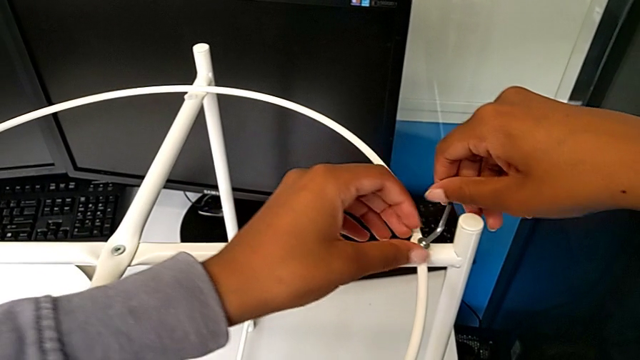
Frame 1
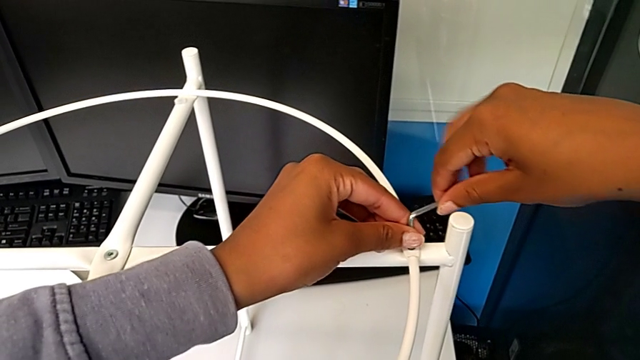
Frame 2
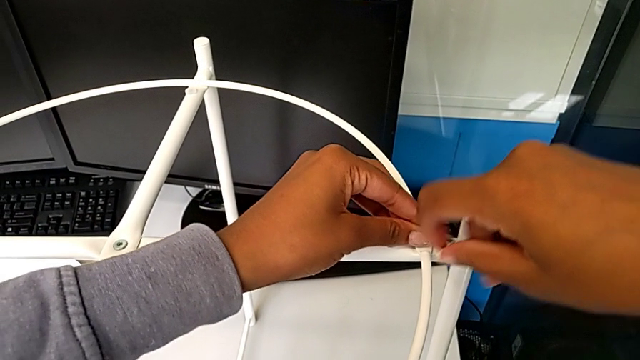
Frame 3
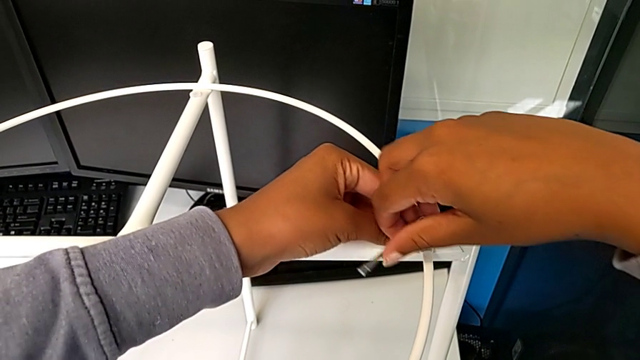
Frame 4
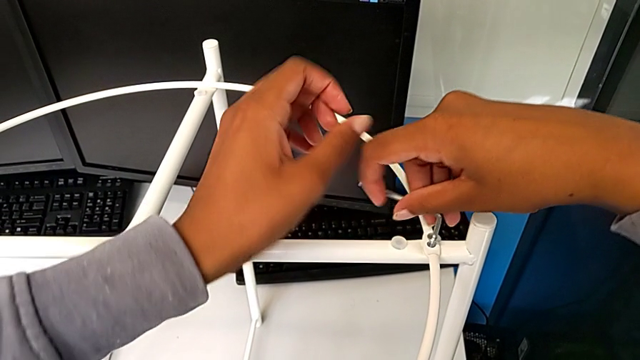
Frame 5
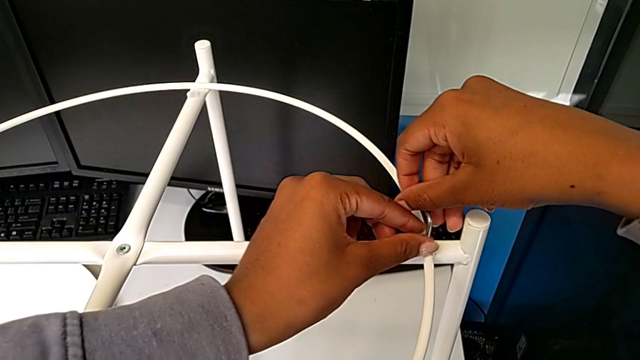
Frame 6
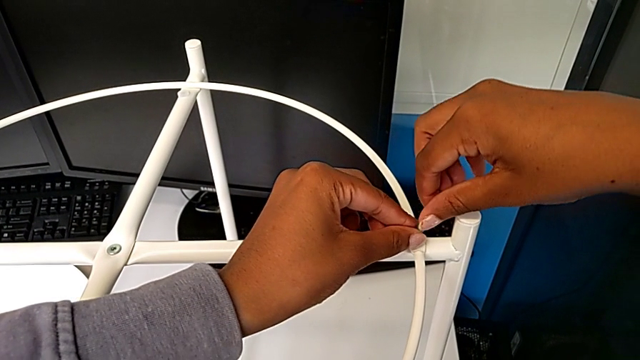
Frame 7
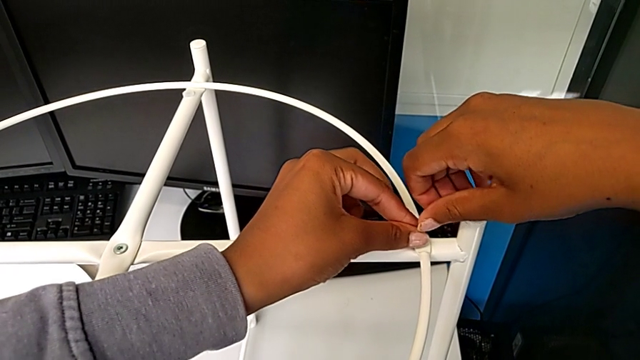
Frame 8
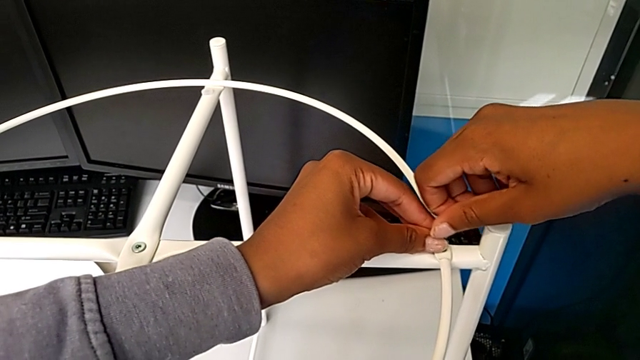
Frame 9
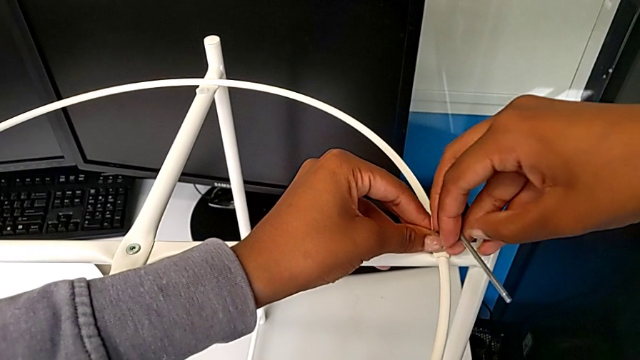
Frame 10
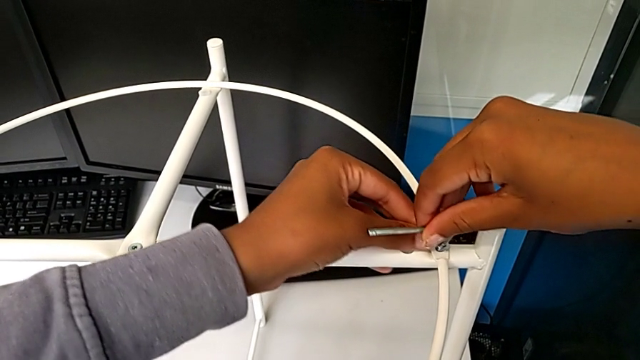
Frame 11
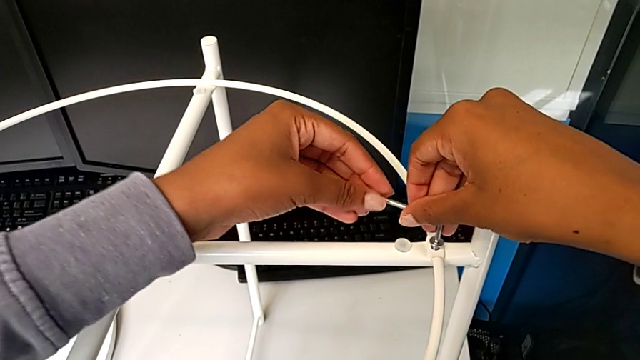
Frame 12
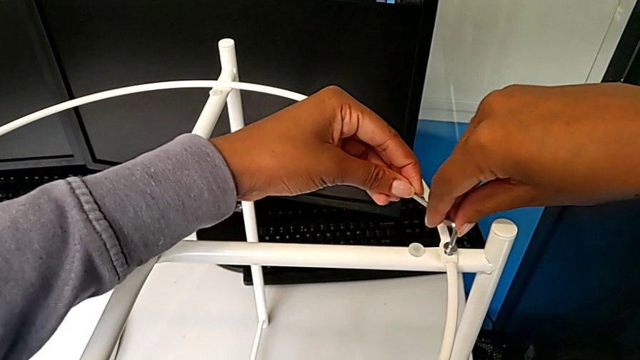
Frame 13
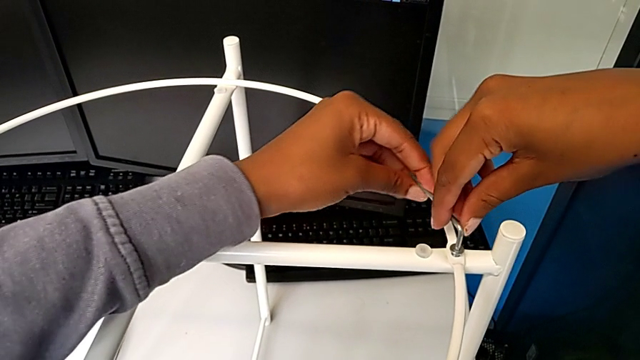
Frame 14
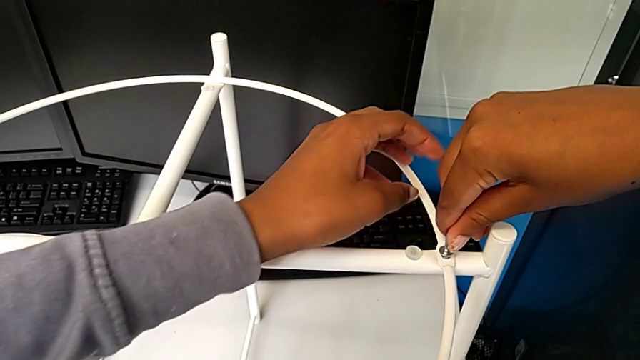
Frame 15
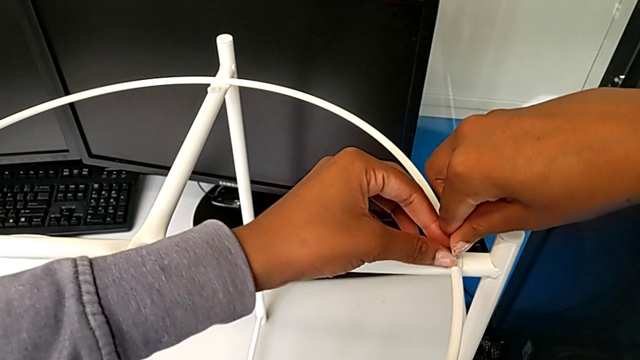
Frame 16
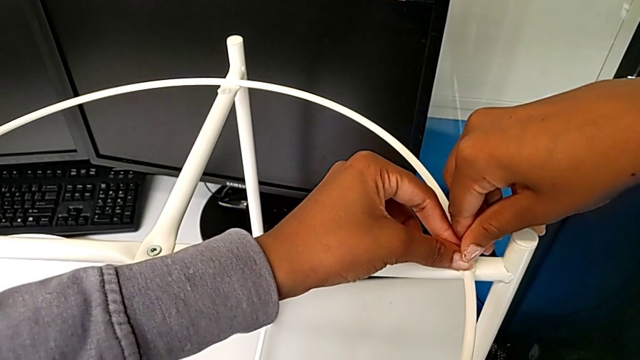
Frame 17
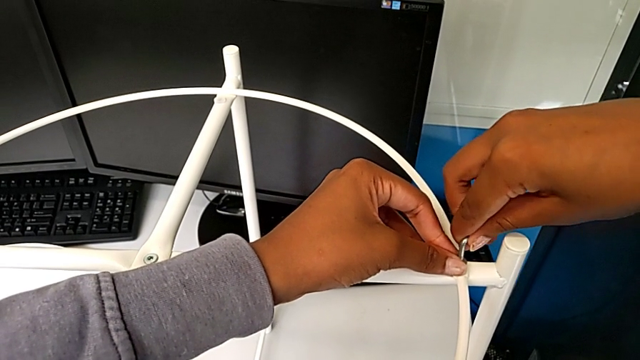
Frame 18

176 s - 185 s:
The camera wearer is assembling the screw into the circle and the legs. They keep screwing the hex socket head.

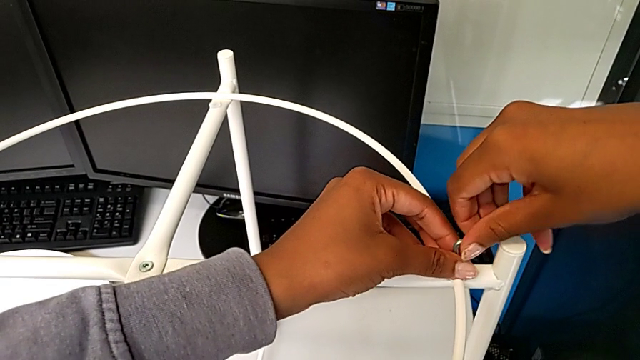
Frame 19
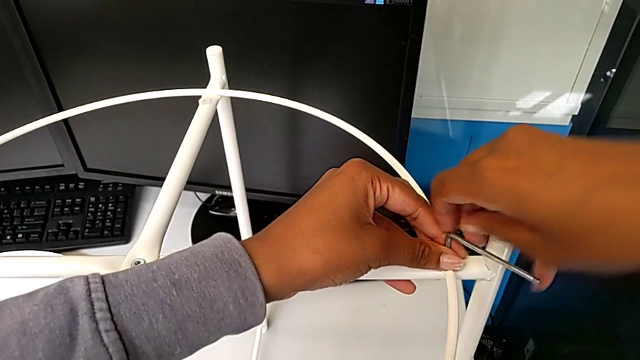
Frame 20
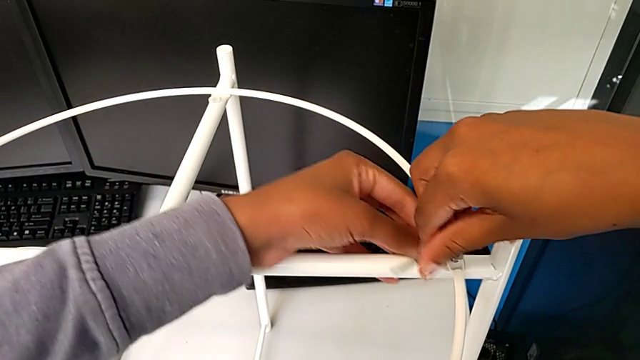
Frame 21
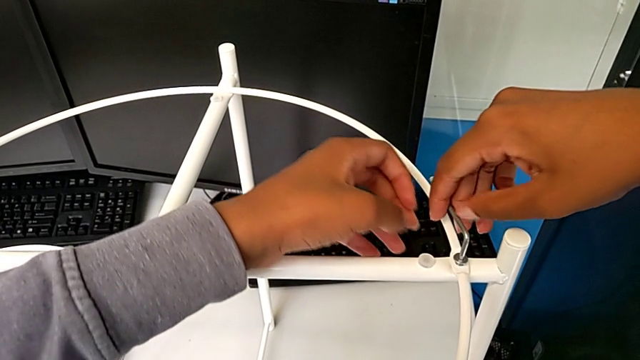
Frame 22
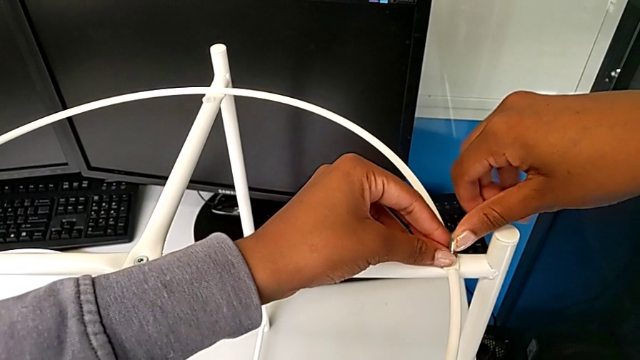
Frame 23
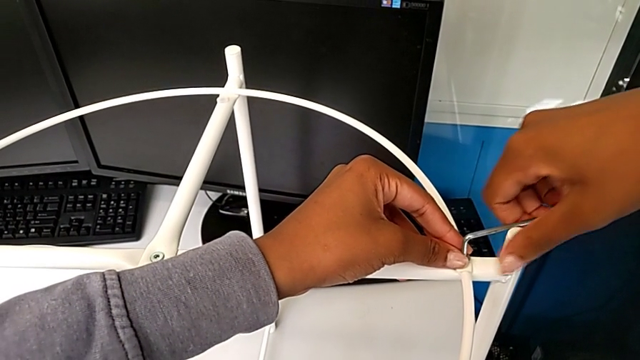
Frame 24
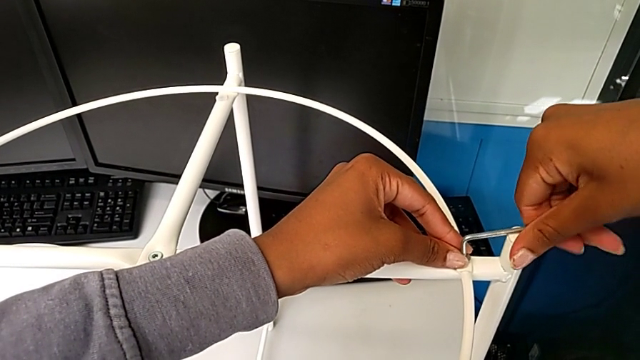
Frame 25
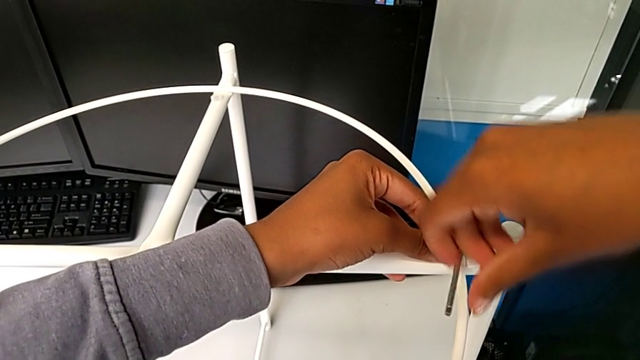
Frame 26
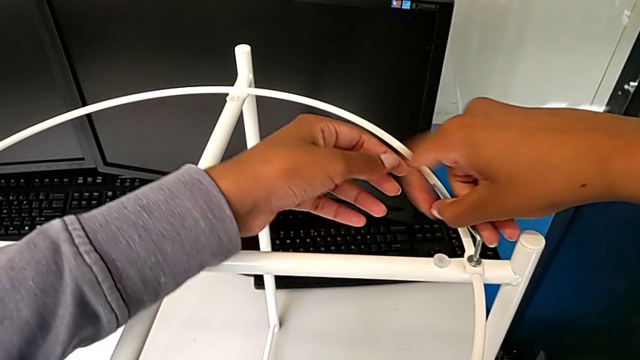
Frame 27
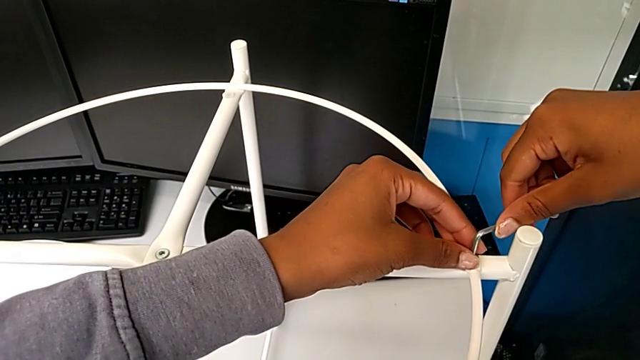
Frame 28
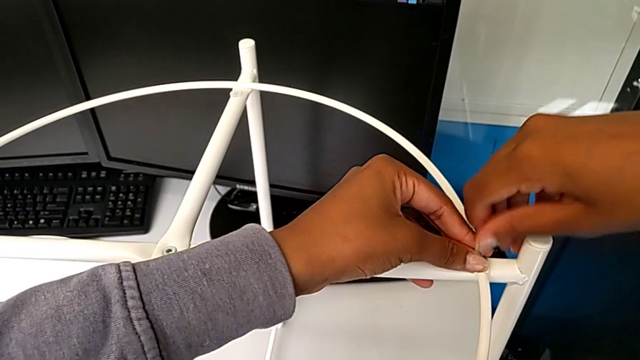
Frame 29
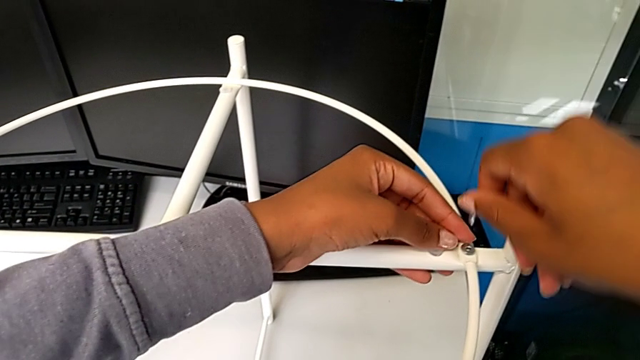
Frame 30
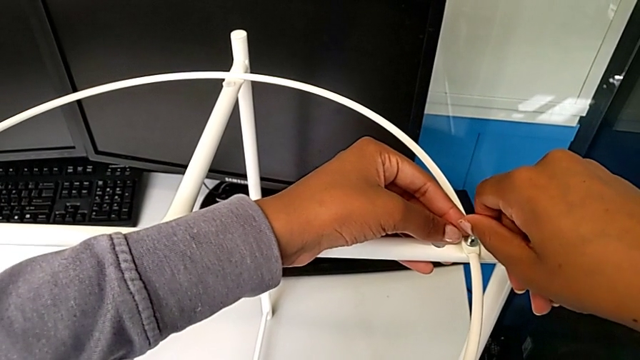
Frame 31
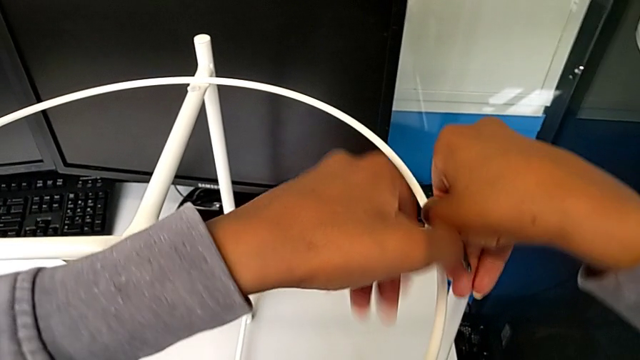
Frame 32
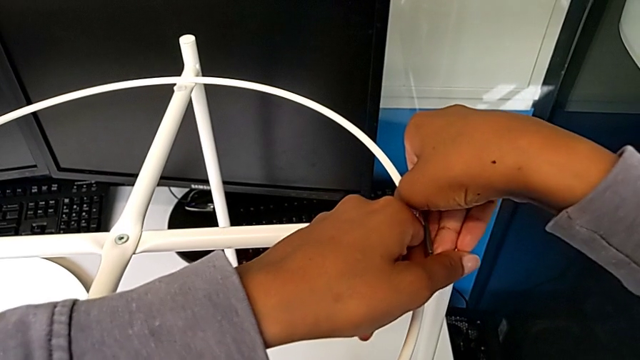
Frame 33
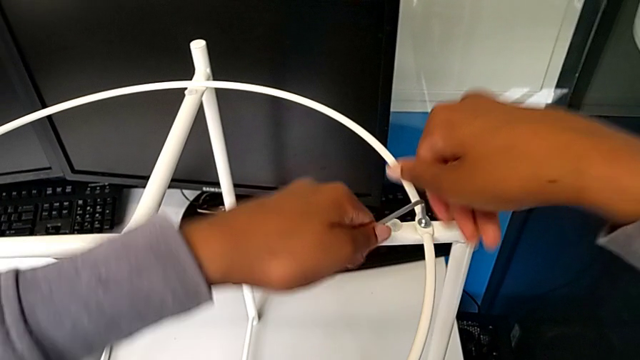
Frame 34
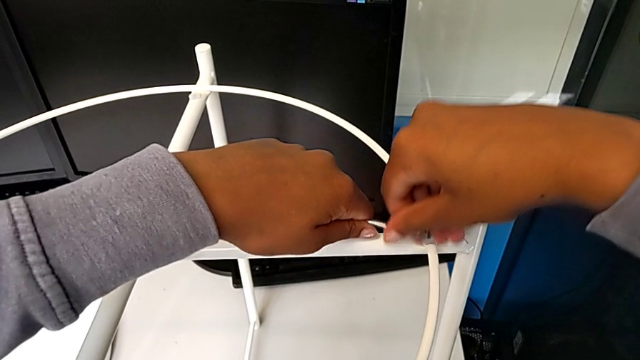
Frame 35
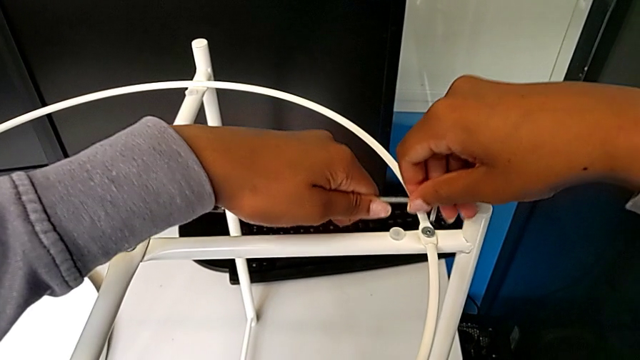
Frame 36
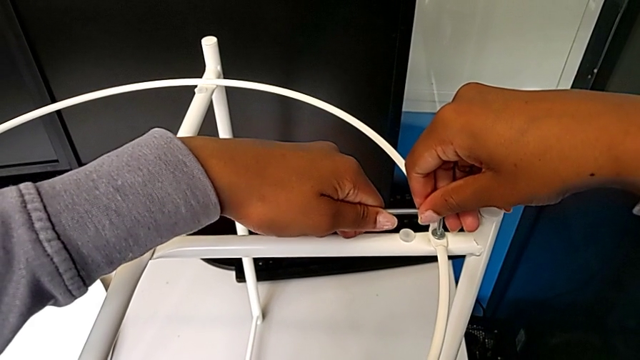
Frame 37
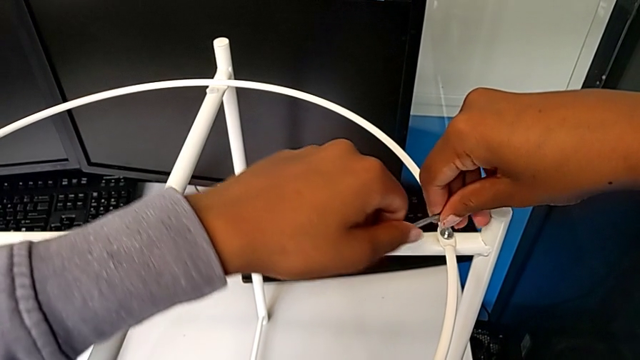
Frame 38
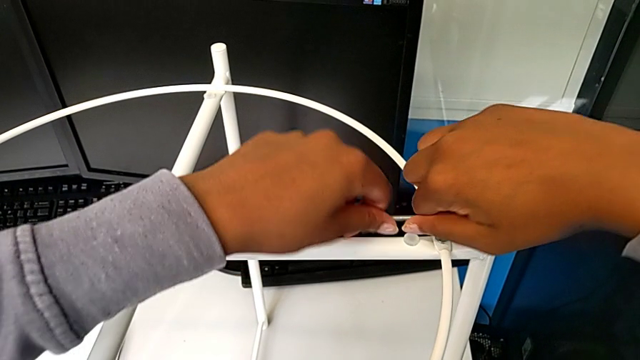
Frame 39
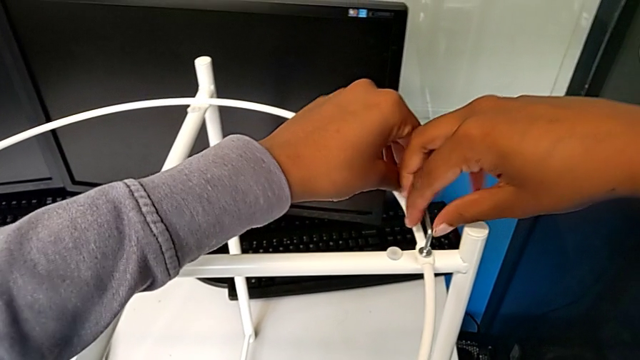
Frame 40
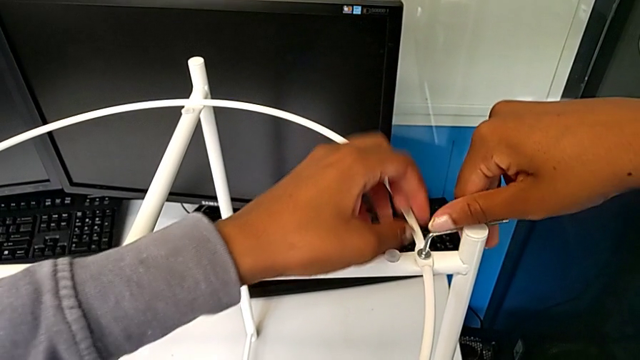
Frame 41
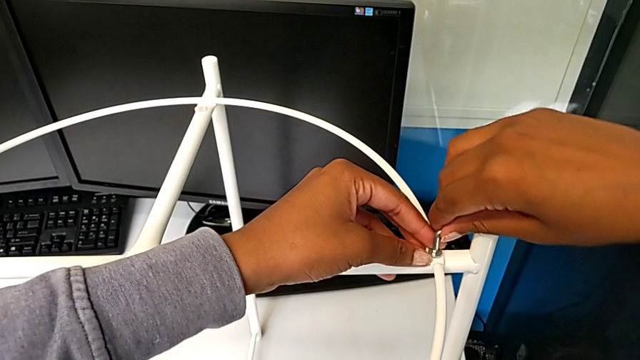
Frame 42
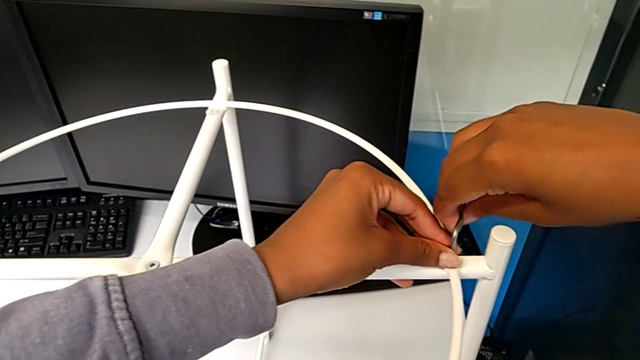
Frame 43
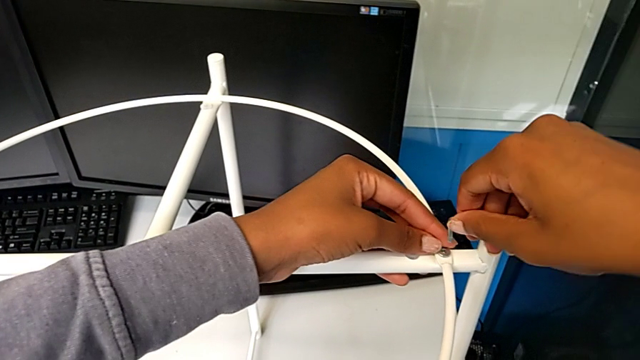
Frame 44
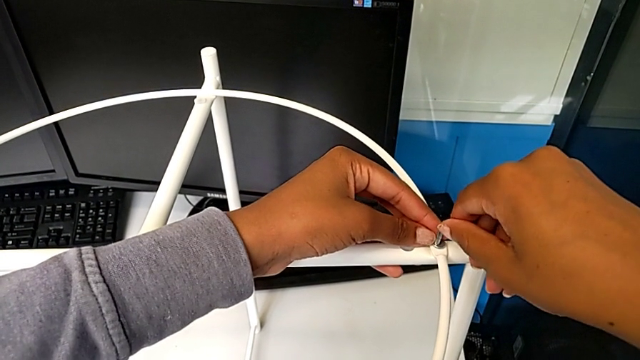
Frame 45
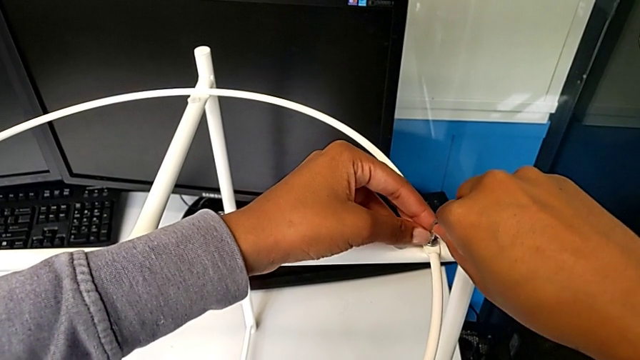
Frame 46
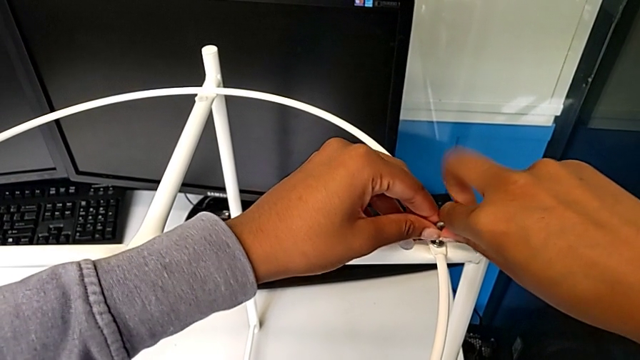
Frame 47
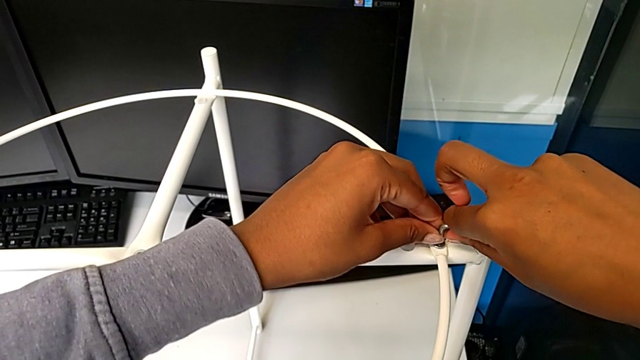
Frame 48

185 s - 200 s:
The camera wearer is assembling the screw into the circle and the legs. They keep screwing the hex socket head.
